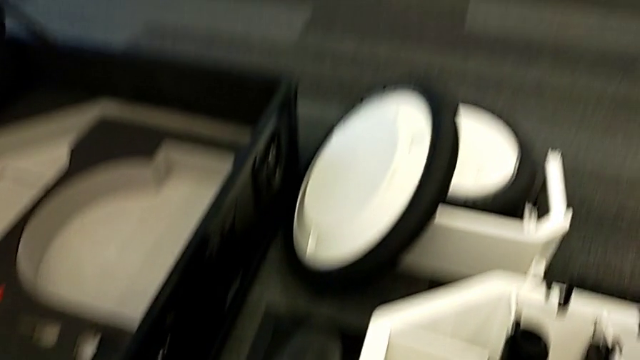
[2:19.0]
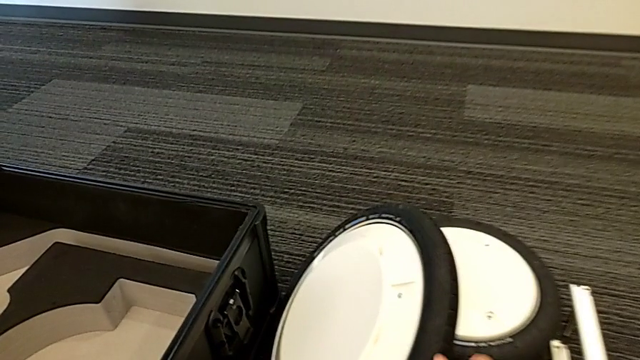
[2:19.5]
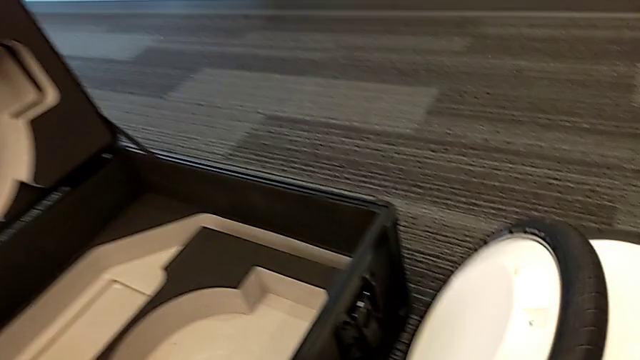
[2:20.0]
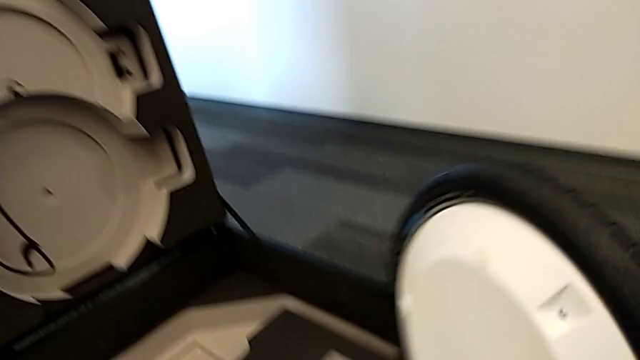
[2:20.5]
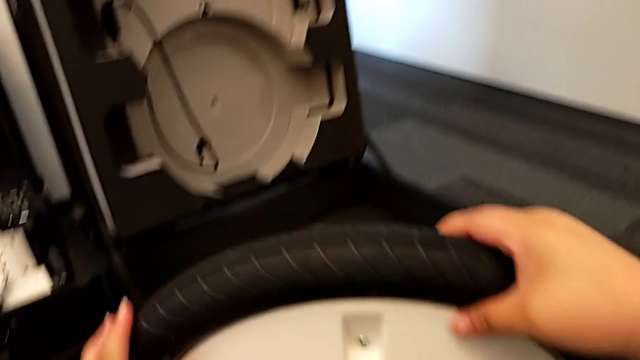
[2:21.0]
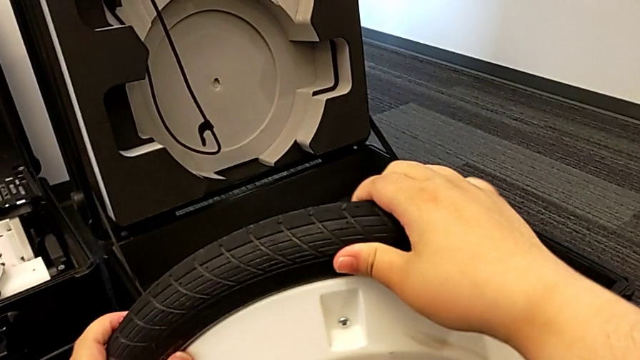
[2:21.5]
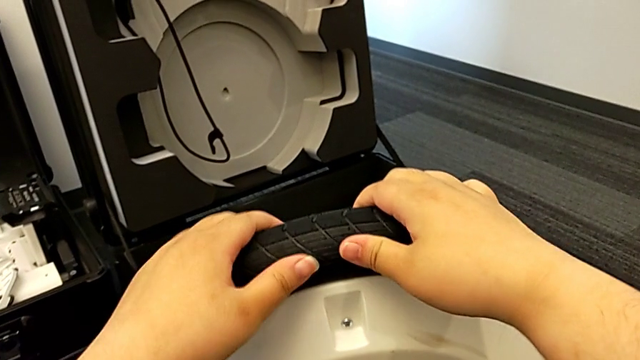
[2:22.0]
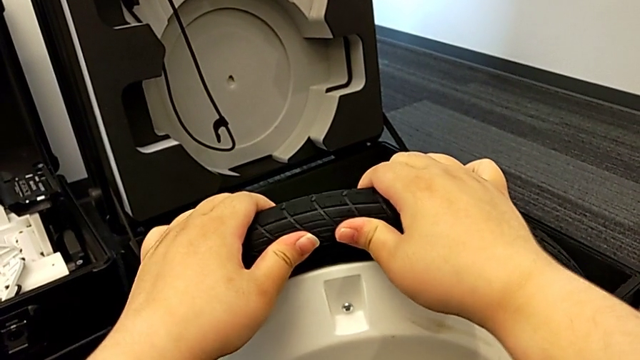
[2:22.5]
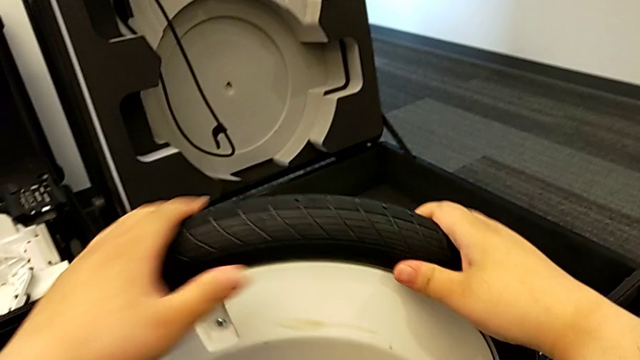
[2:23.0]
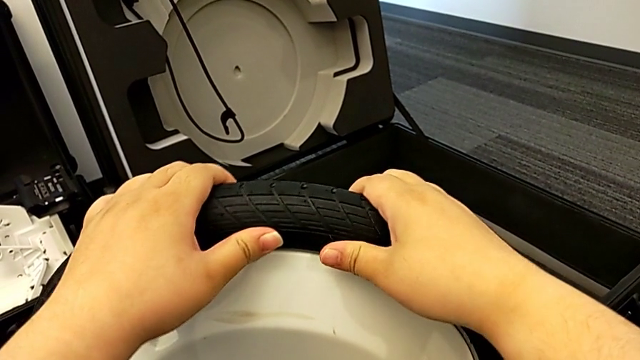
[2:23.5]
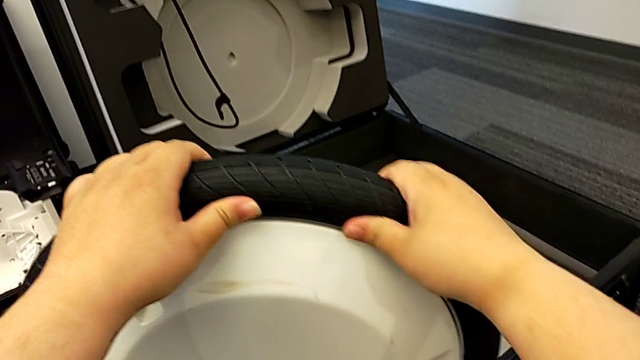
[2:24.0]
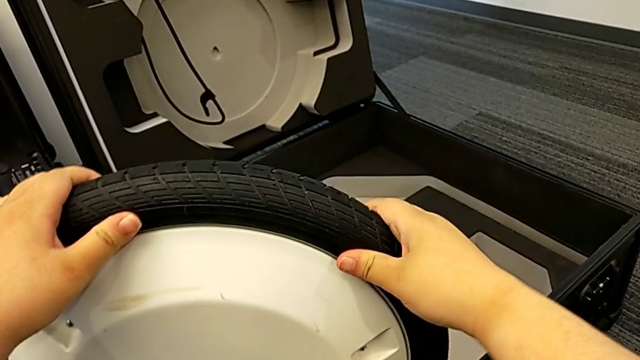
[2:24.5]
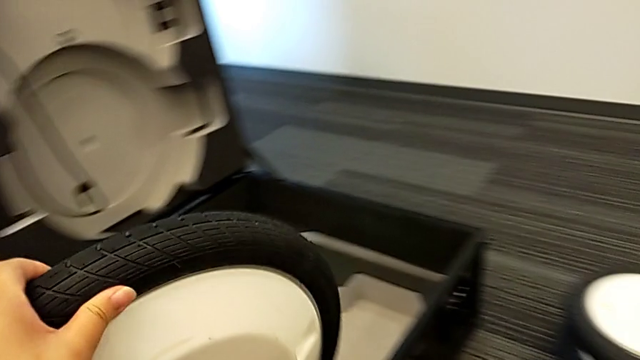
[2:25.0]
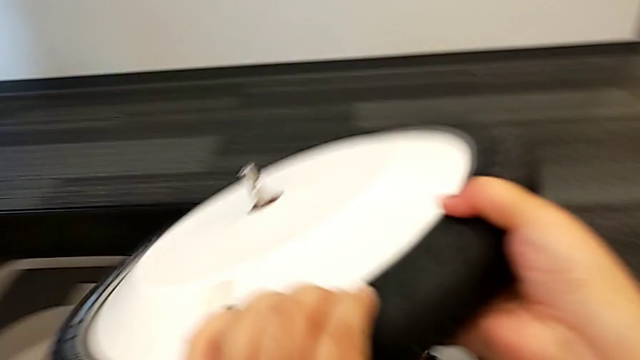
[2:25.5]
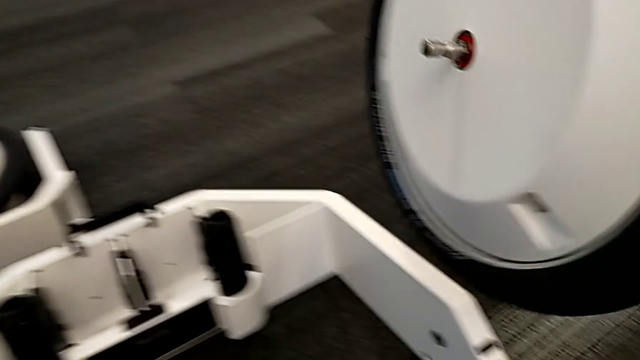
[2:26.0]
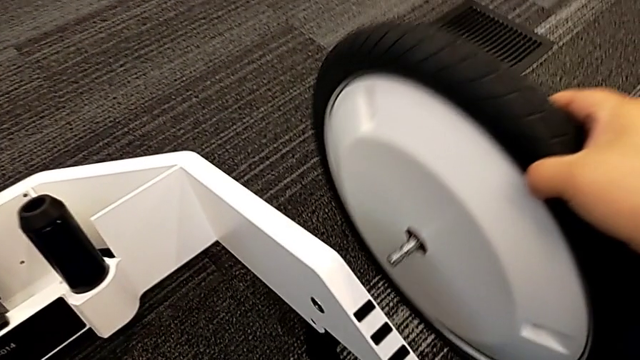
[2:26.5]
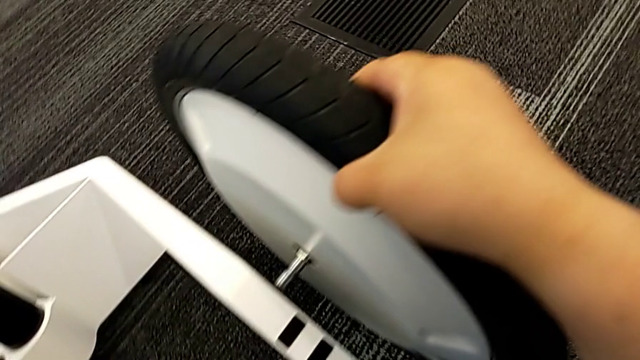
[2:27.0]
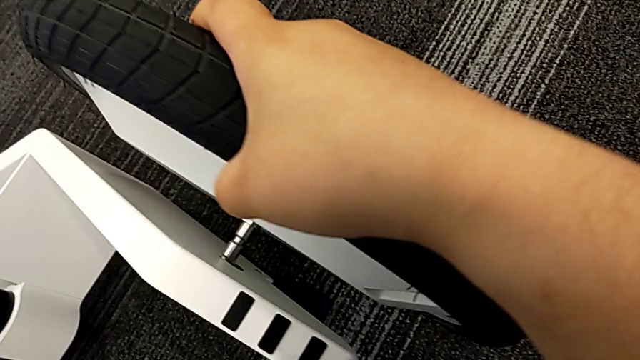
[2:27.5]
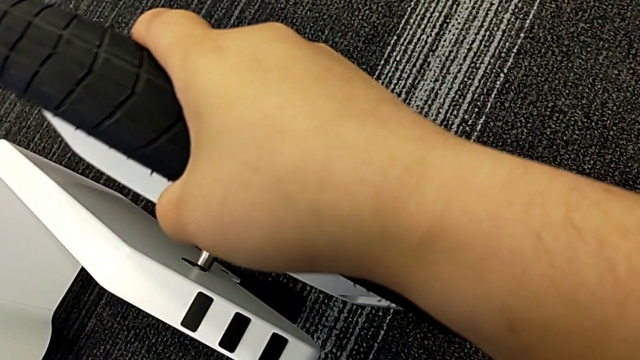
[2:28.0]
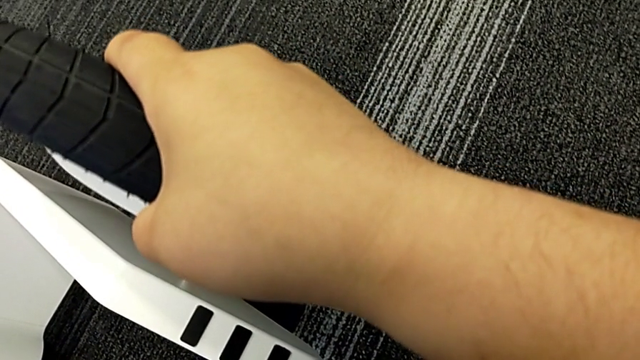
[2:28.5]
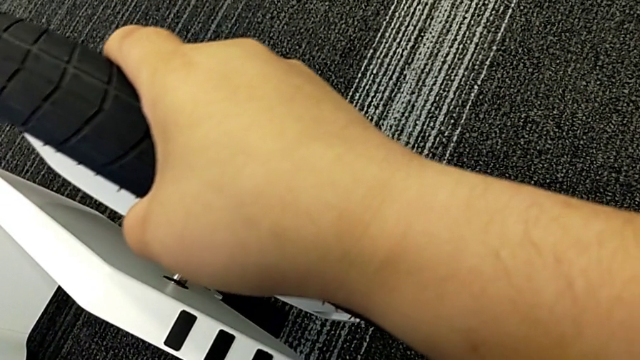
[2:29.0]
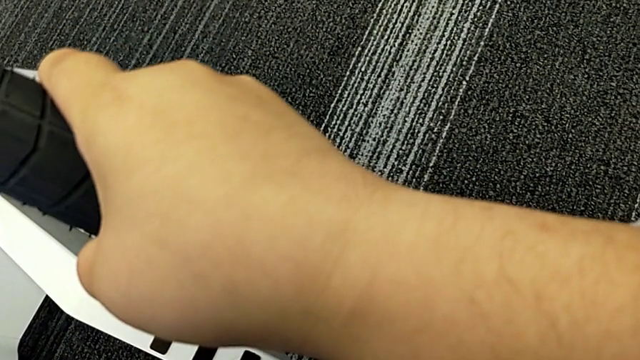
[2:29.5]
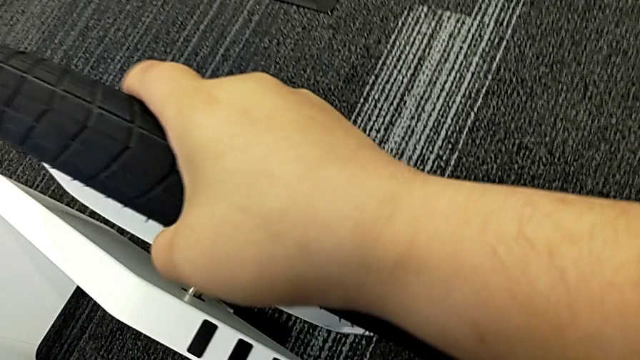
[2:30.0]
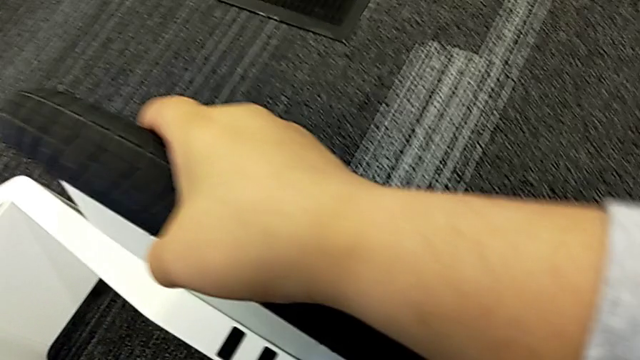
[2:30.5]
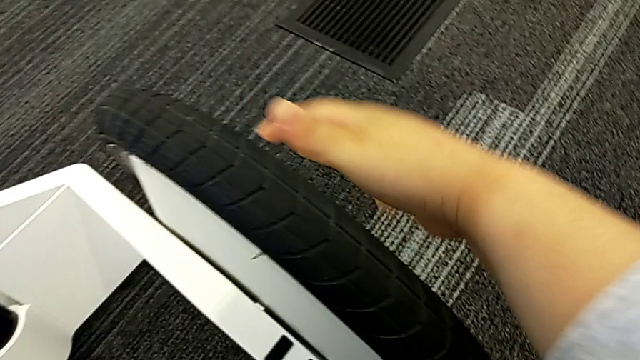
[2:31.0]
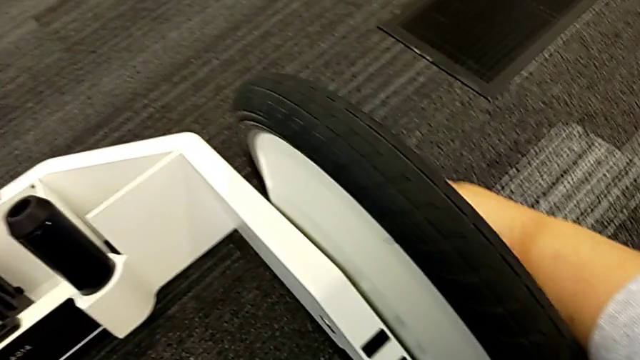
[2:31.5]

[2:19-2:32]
The camera wearer assembles the second wheel. They grab the second wheel, inspect it, align it and insert it.

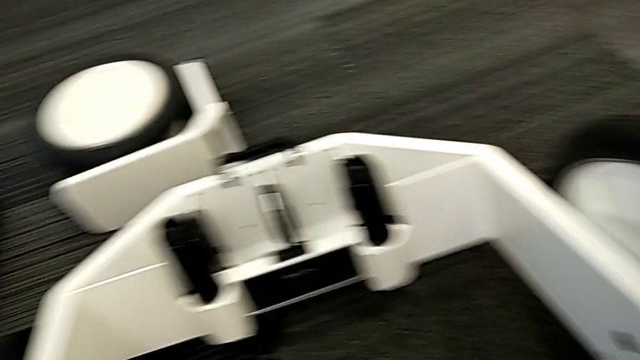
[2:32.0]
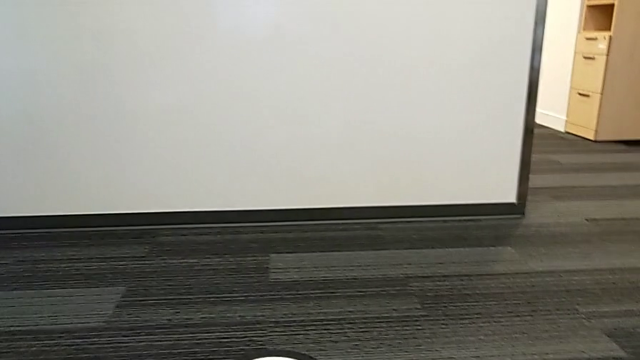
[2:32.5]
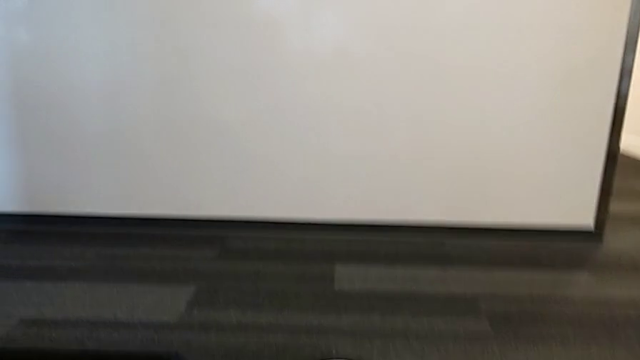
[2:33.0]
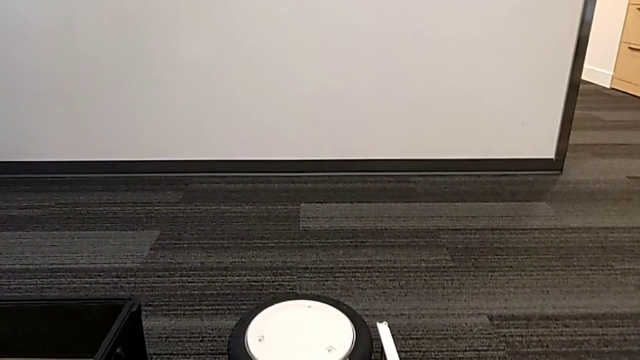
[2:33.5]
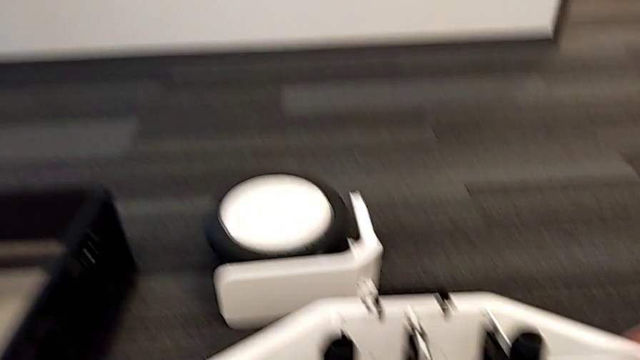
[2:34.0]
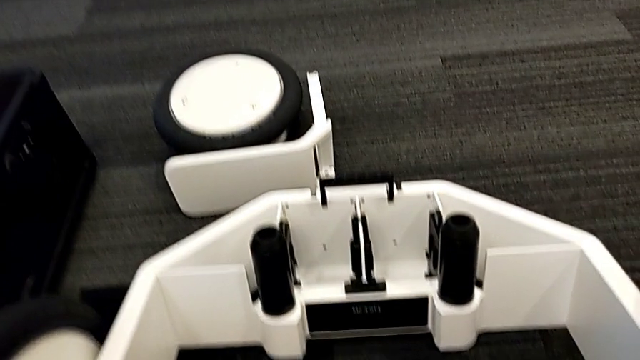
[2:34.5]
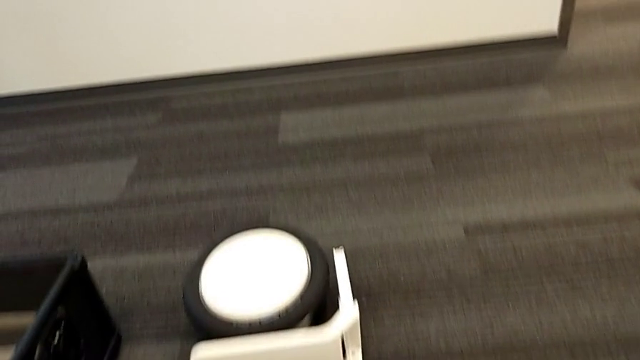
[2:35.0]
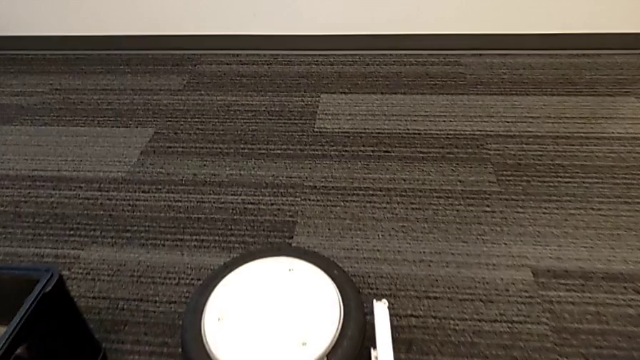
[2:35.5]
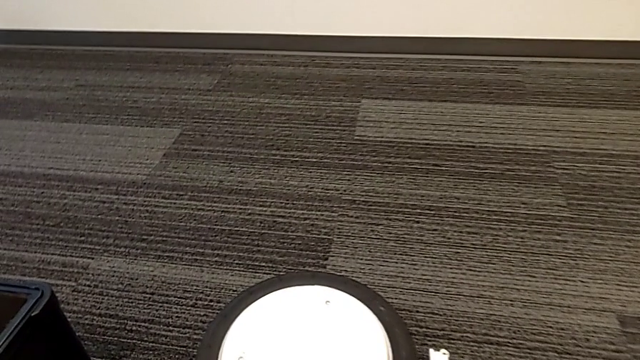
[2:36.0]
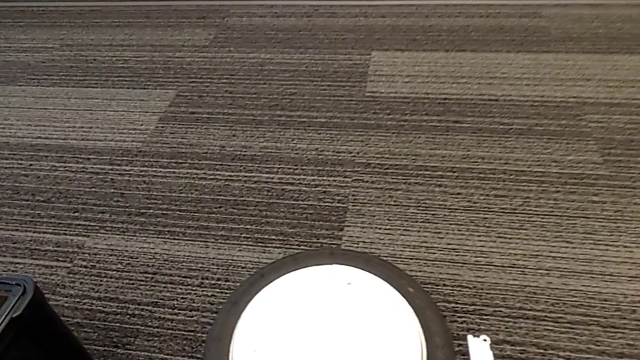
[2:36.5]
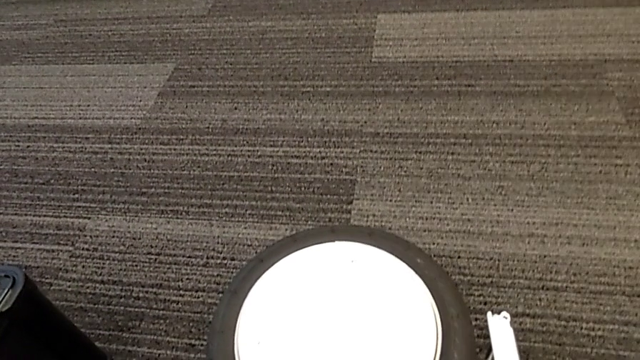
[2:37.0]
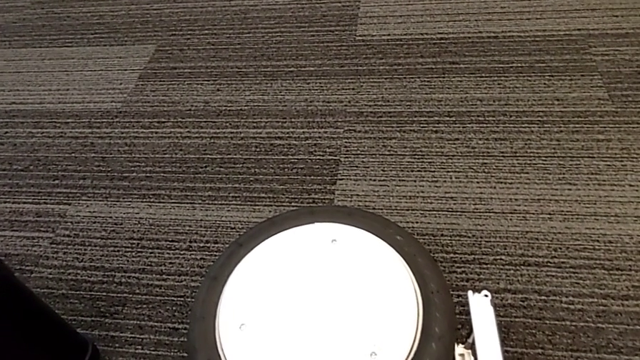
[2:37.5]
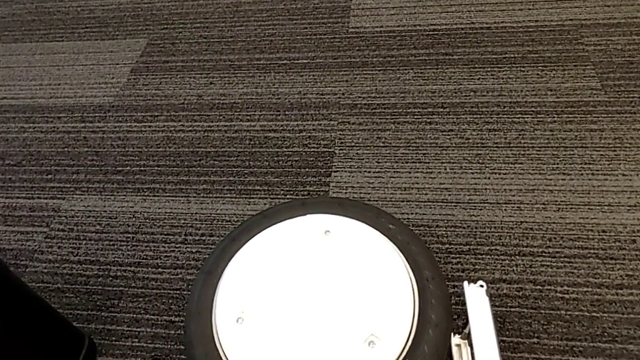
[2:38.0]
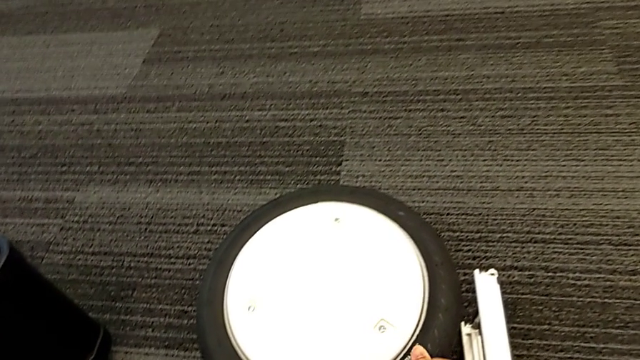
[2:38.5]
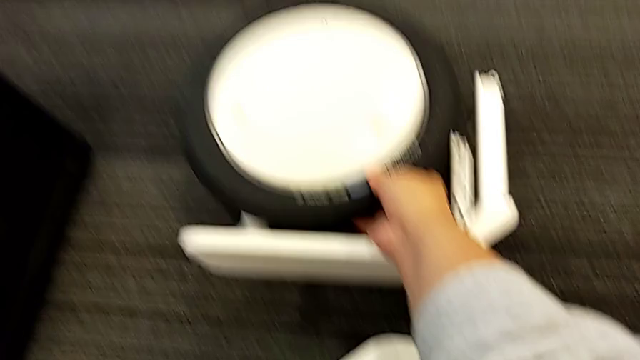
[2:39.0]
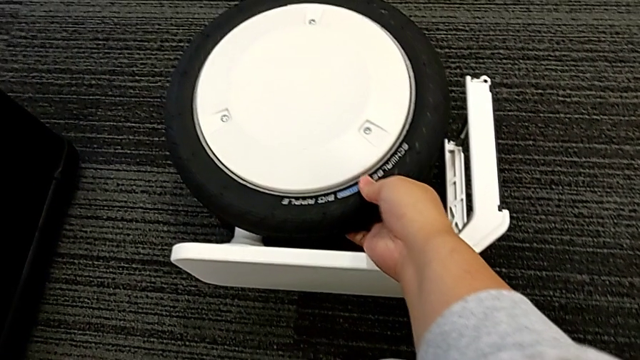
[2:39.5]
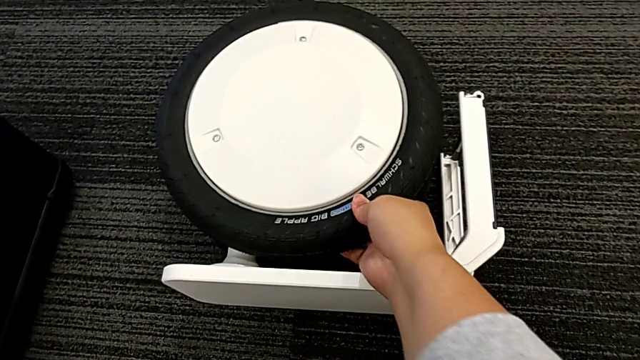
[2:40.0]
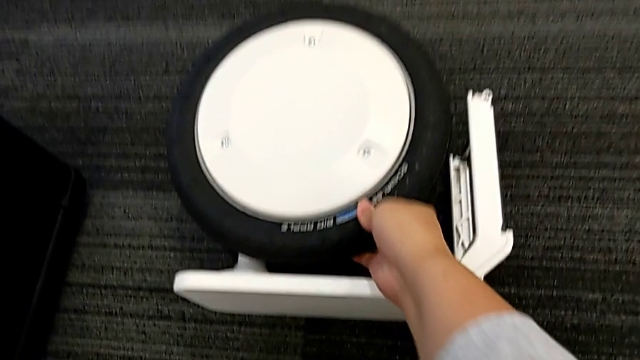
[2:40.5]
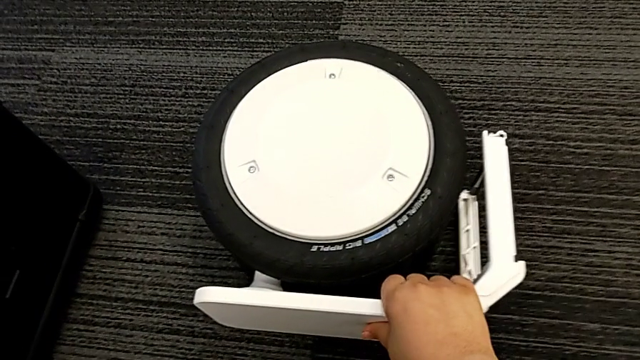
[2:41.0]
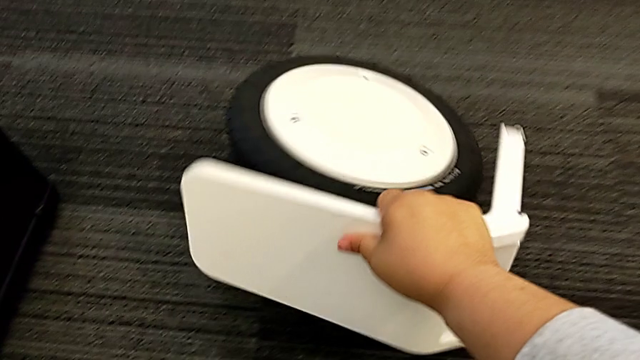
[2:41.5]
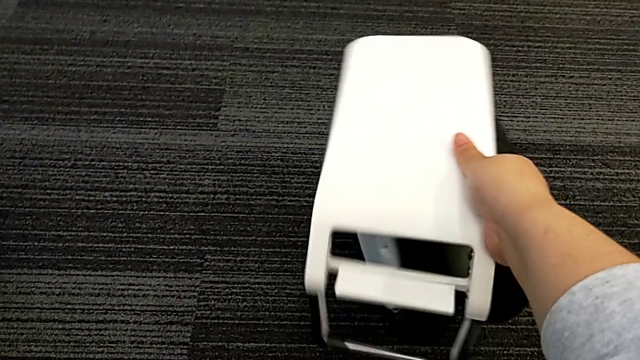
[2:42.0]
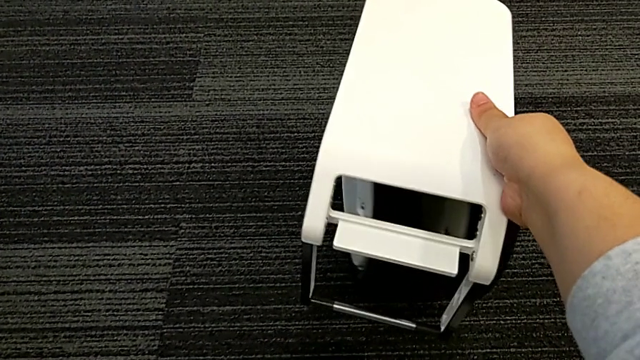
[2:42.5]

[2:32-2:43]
The camera wearer is assembling the third wheel. They inspect the third wheel.
